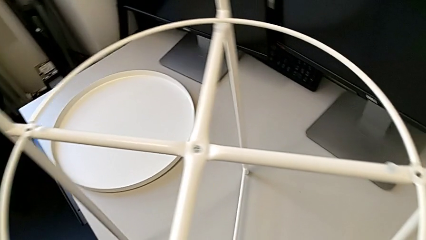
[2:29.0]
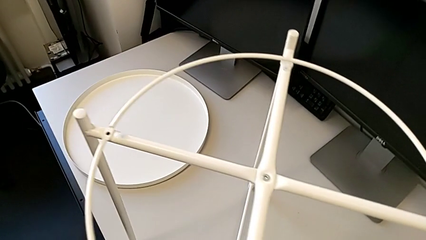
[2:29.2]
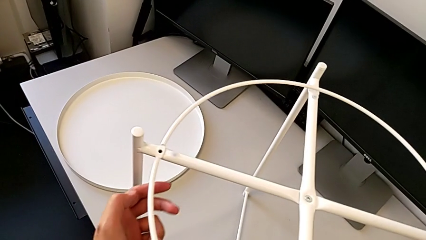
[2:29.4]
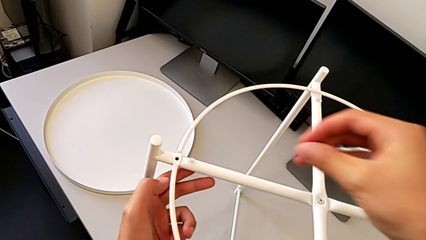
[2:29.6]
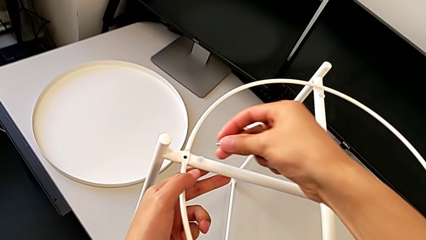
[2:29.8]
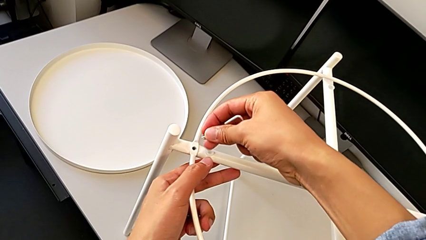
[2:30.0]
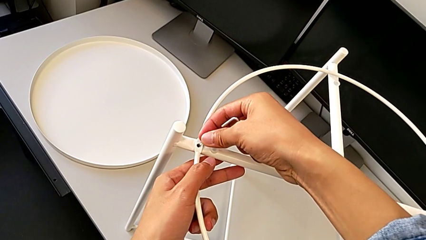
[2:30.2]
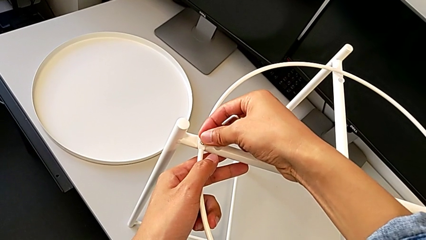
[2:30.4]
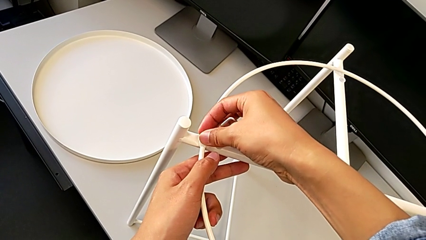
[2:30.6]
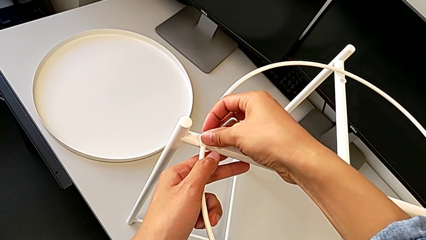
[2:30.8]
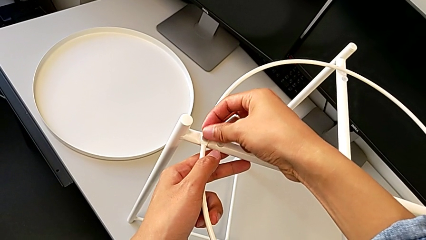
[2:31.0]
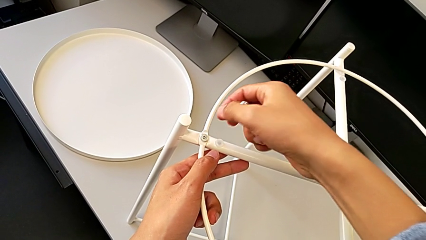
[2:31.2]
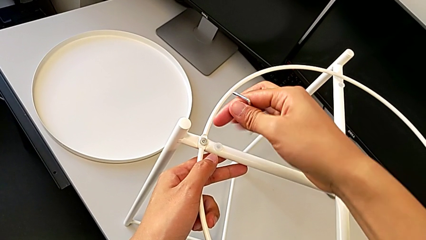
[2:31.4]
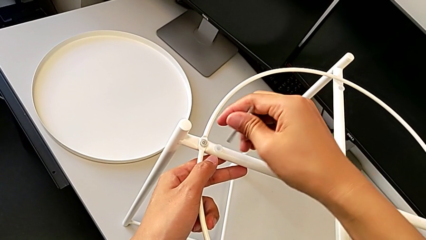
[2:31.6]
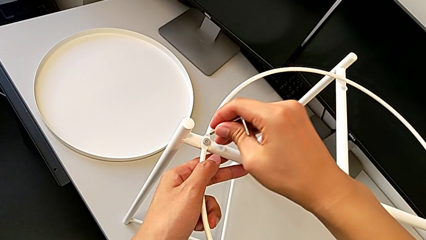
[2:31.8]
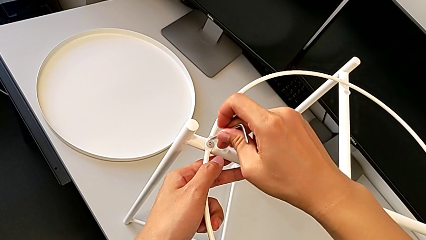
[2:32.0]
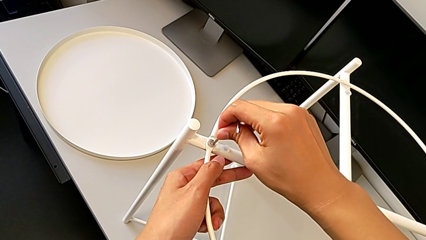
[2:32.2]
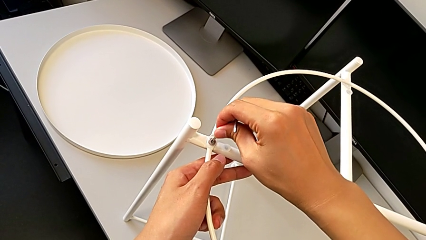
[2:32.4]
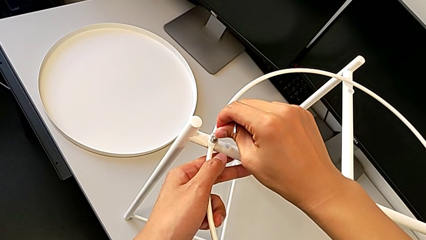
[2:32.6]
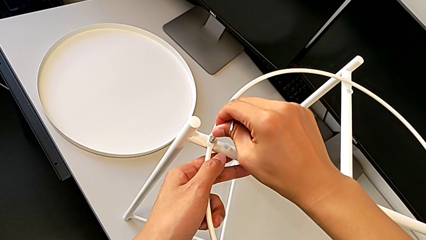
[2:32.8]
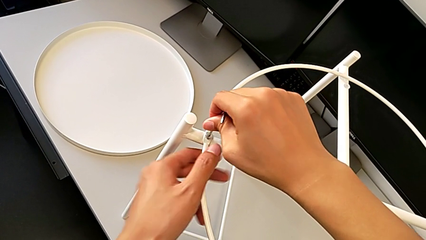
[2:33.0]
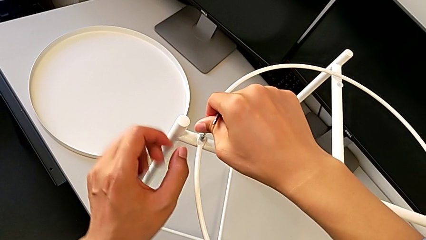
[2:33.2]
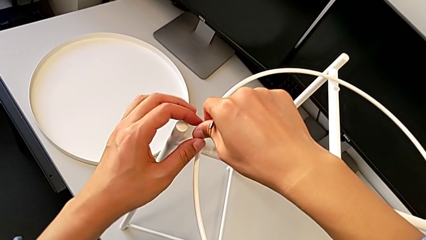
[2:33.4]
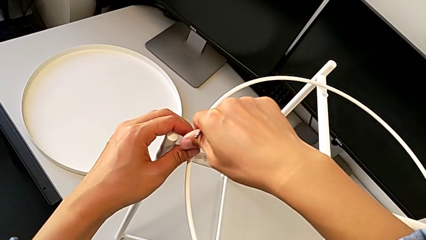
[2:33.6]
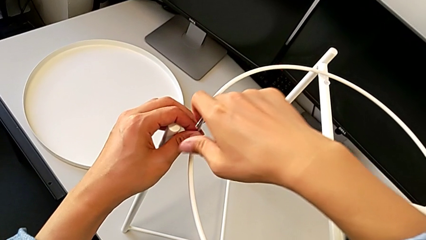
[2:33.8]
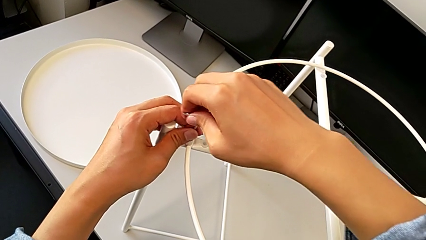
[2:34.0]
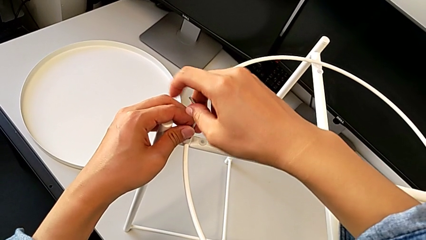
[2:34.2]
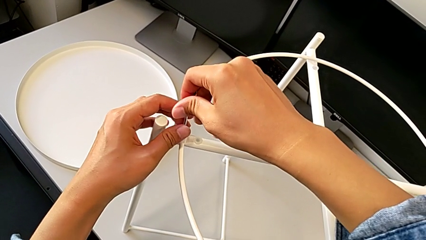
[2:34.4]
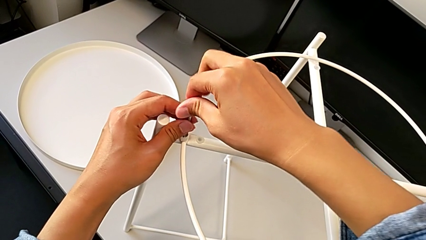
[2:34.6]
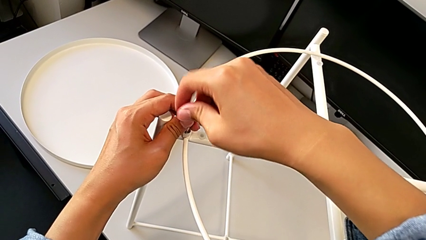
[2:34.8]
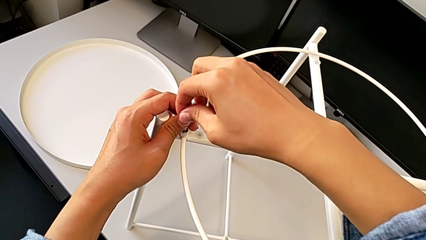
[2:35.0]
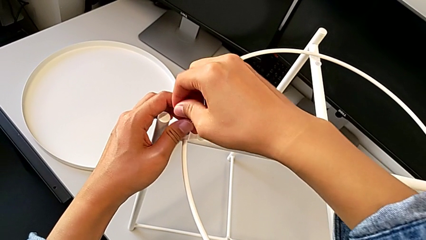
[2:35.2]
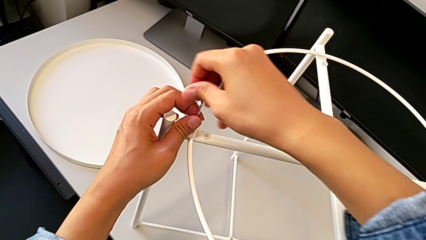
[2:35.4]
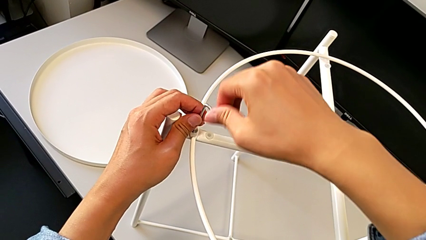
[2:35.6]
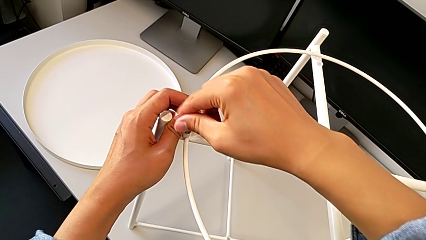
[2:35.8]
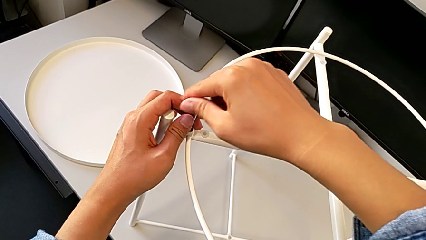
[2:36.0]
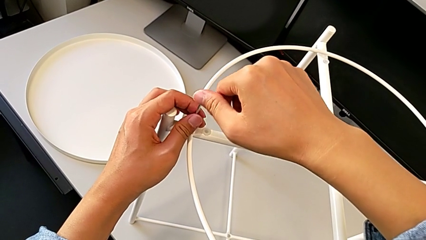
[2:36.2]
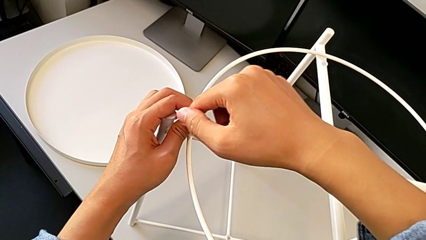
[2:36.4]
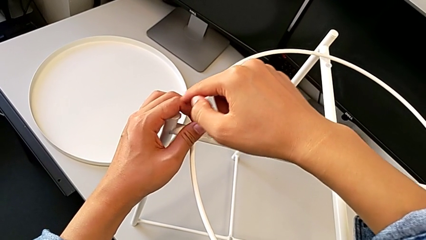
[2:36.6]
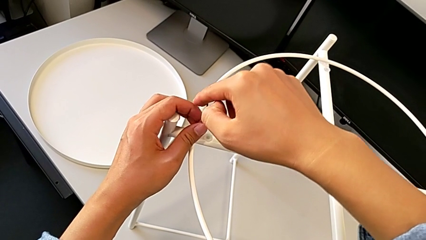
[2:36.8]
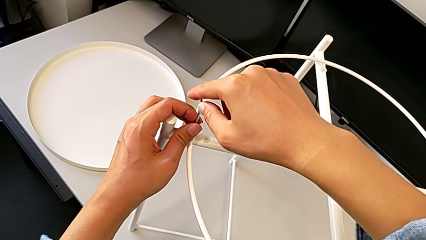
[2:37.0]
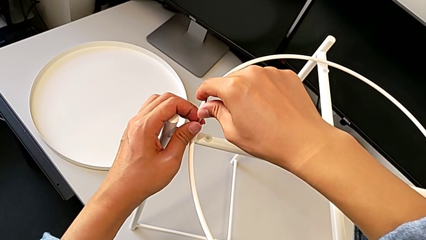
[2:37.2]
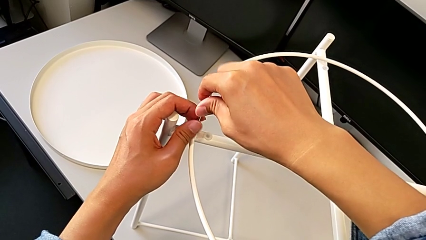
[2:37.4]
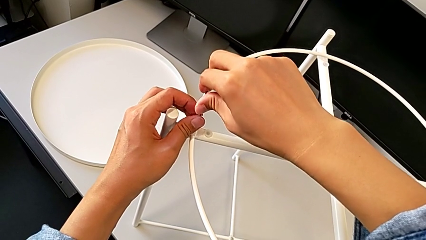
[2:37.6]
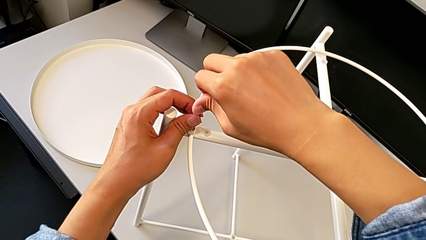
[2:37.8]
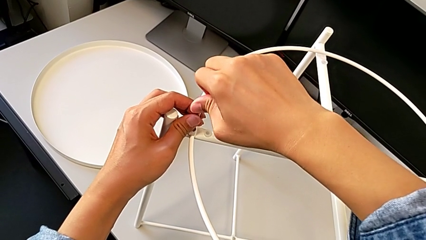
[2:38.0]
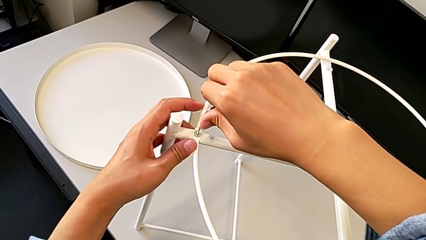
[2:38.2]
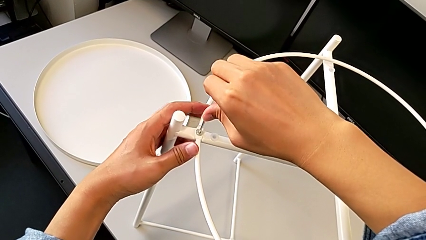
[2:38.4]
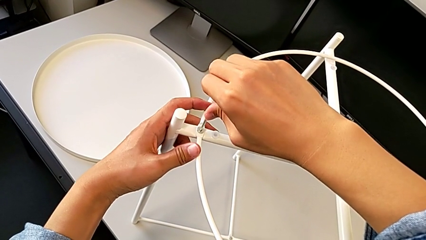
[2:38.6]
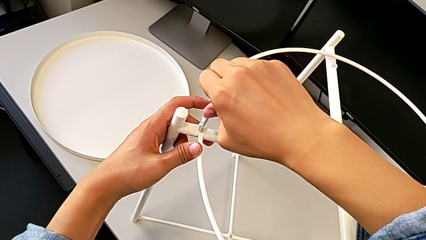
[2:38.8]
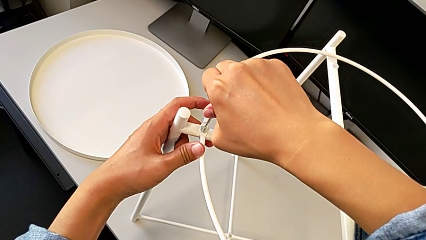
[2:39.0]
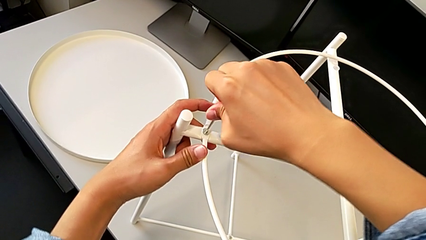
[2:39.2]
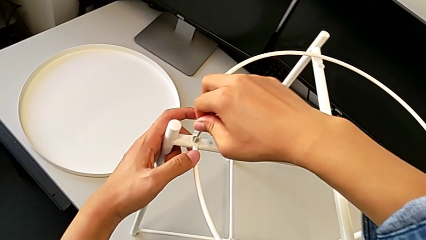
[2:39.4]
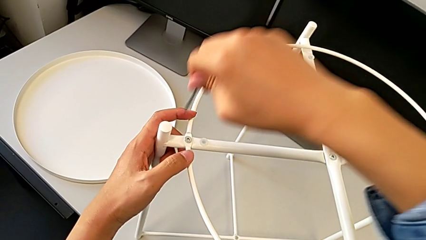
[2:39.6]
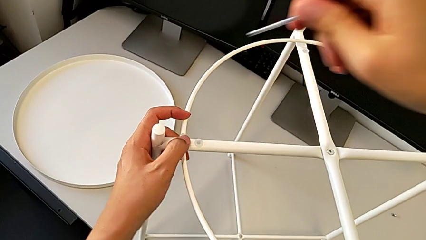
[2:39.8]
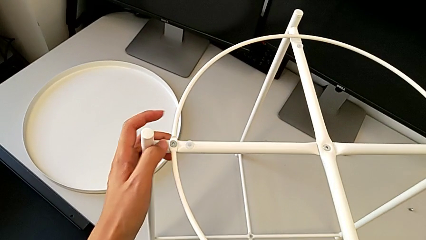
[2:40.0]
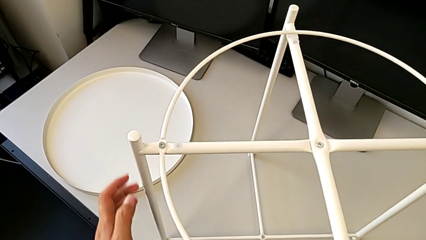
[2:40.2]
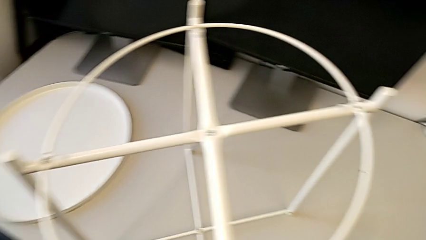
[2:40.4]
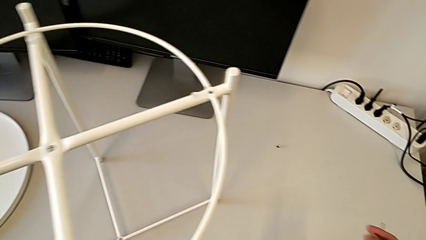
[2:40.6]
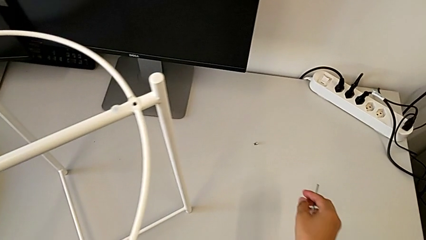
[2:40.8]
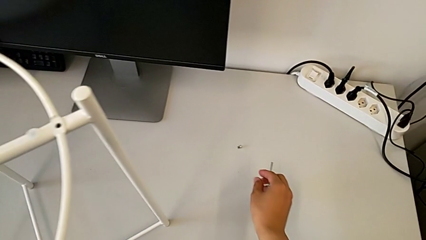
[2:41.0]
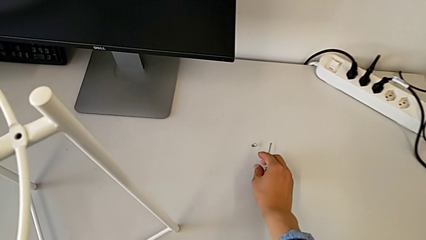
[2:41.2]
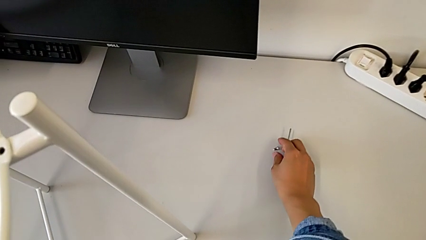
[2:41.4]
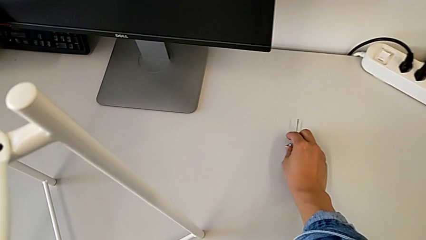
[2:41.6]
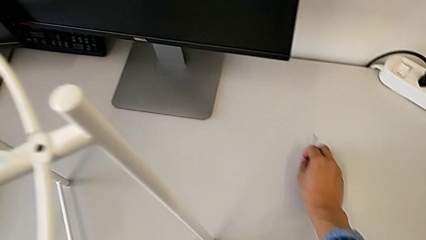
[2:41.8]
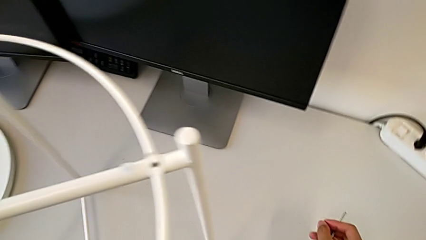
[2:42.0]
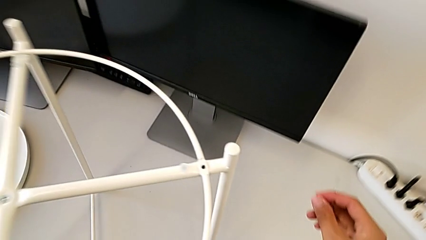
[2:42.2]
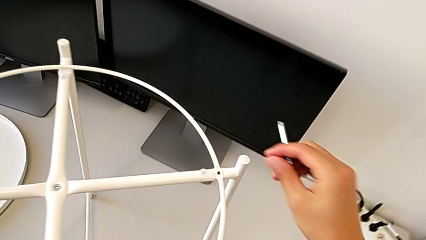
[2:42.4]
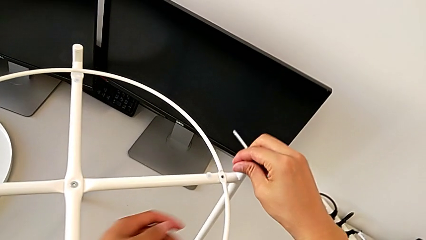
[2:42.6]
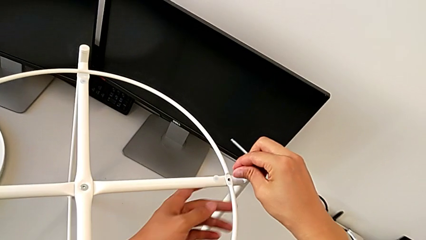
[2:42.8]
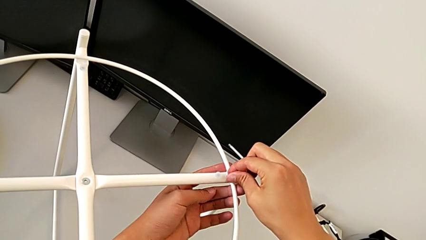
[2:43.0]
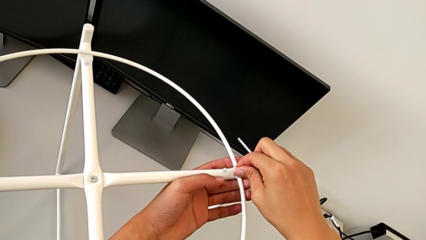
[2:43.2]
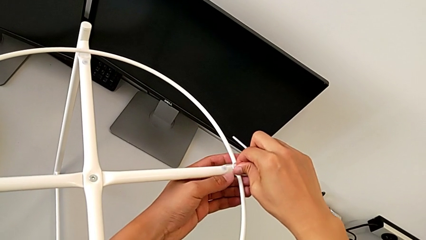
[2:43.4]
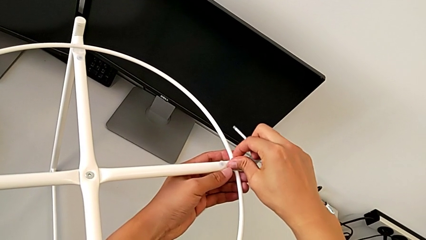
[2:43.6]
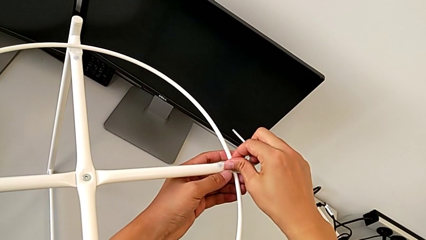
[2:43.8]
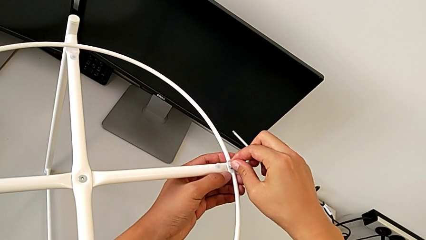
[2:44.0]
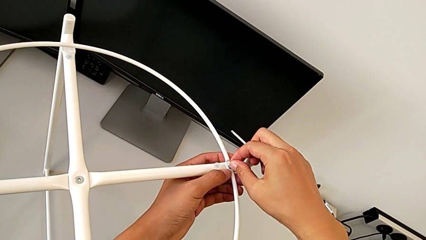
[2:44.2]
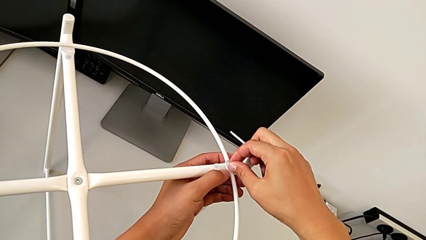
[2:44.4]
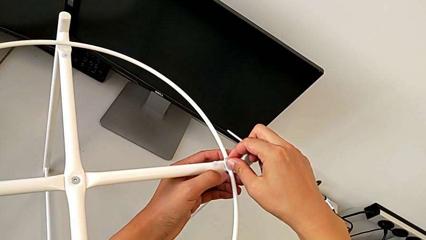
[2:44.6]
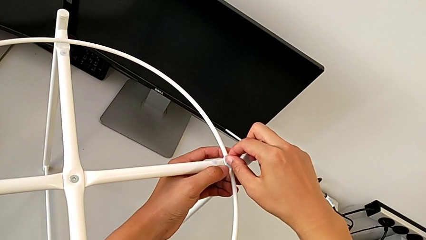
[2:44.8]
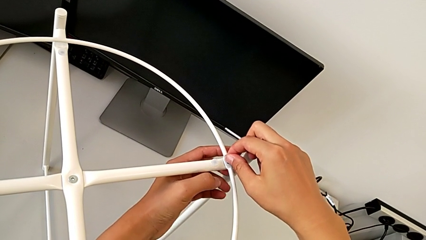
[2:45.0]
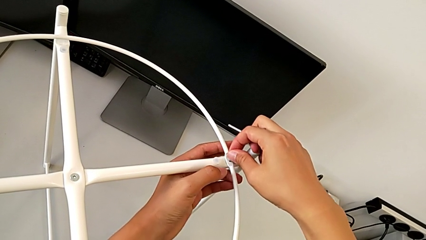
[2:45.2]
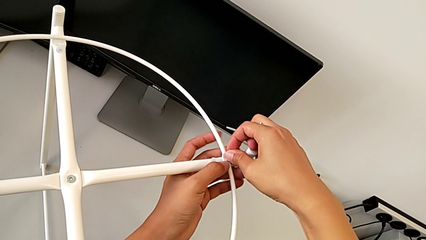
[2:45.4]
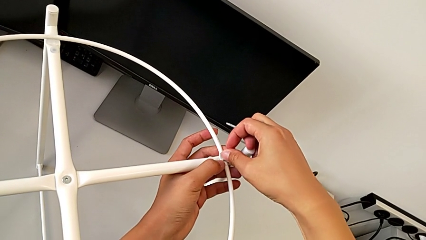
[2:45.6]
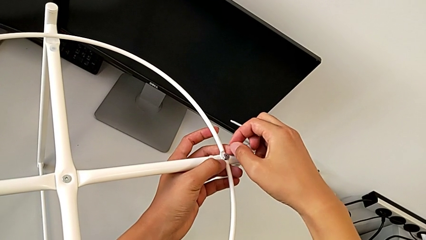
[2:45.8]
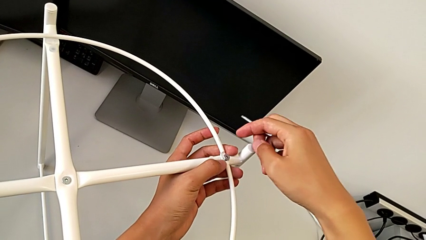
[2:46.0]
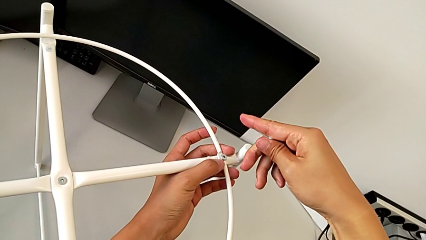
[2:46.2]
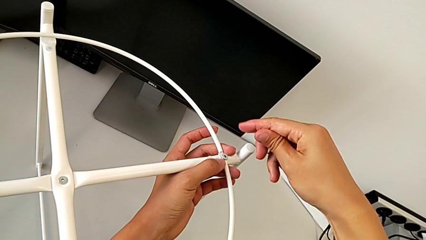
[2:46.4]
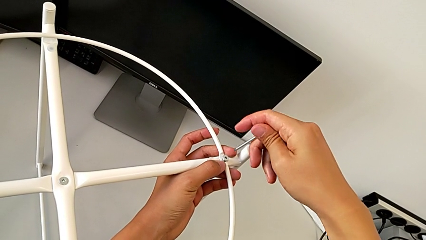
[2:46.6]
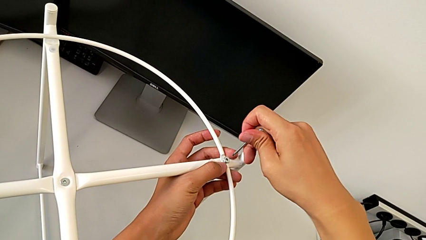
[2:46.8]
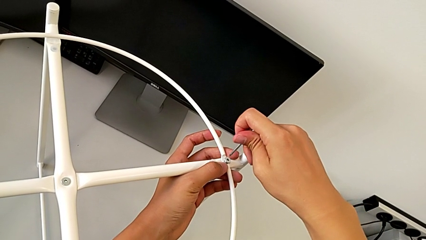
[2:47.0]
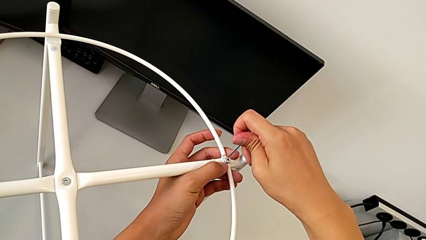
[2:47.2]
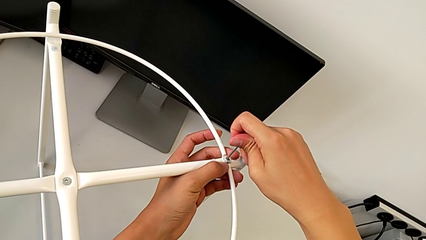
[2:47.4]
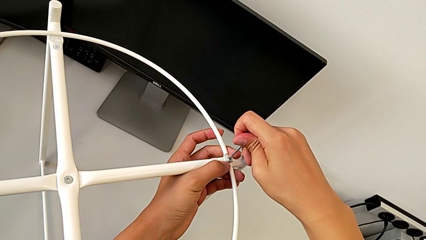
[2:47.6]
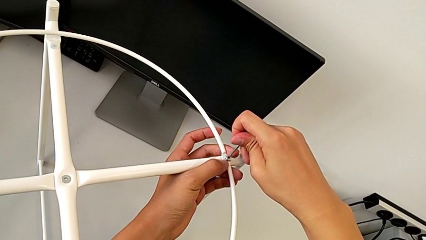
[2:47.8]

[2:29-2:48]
The camera wearer is assembling the circle. They insert the hex socket head, insert the Allen wrench, screw the hex socket head, withdraw the Allen wrench, grab the hex socket head, insert it and insert the Allen wrench.
